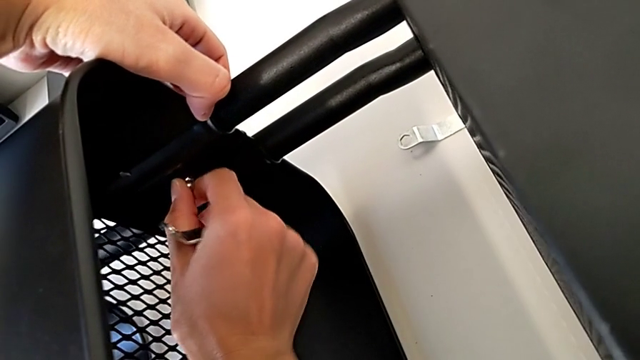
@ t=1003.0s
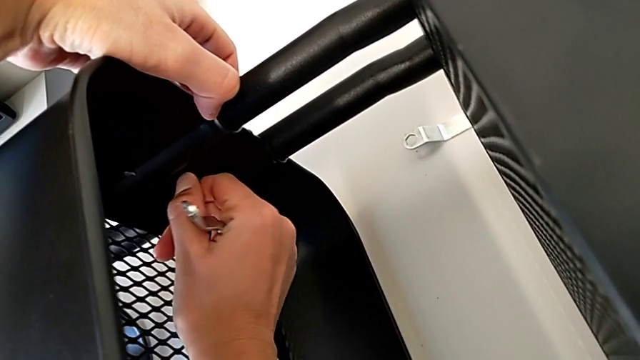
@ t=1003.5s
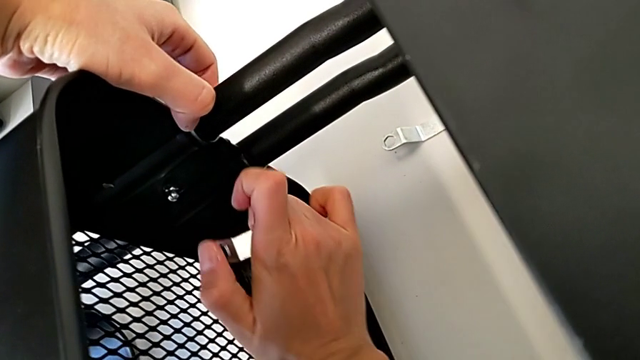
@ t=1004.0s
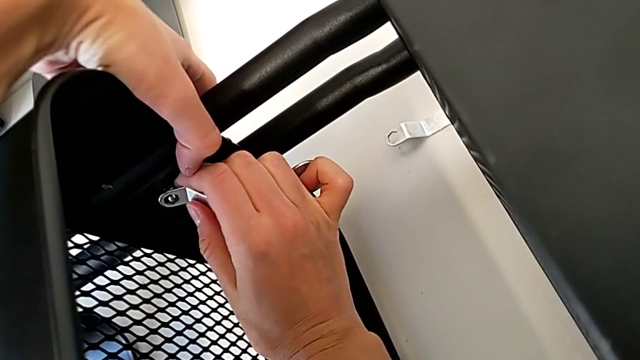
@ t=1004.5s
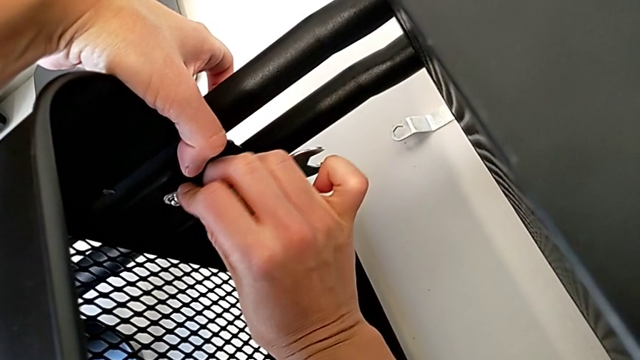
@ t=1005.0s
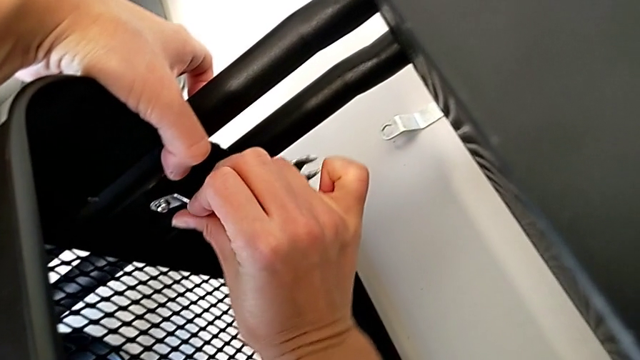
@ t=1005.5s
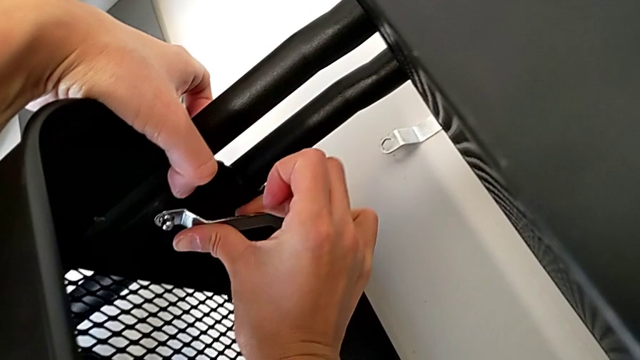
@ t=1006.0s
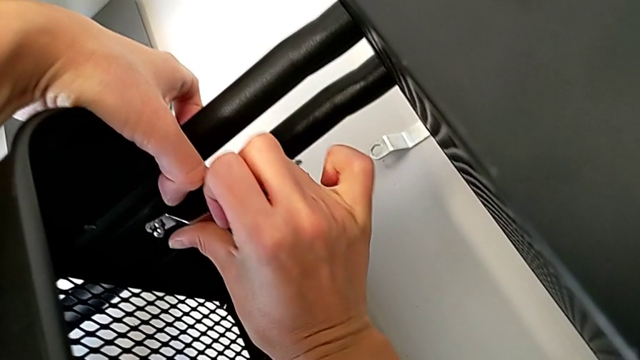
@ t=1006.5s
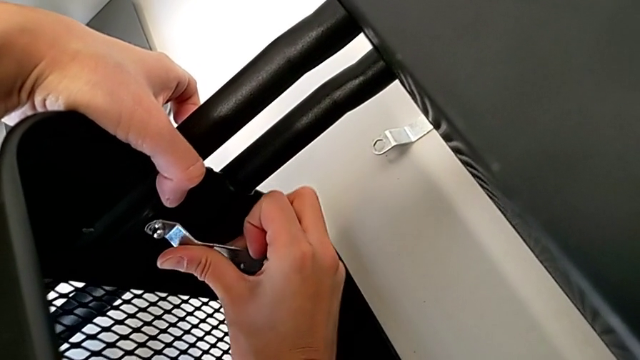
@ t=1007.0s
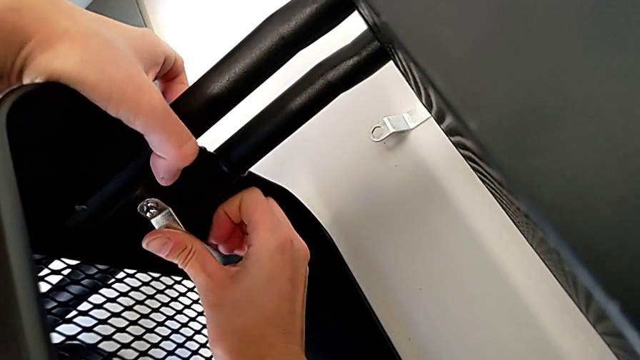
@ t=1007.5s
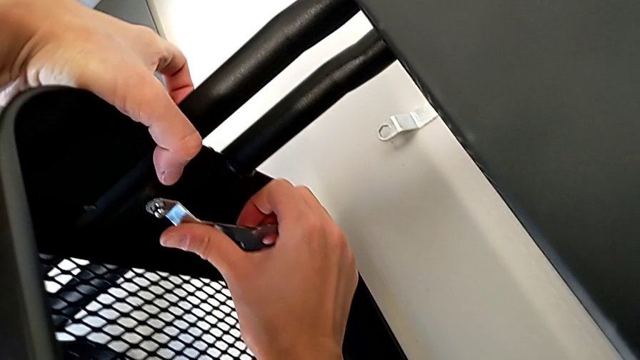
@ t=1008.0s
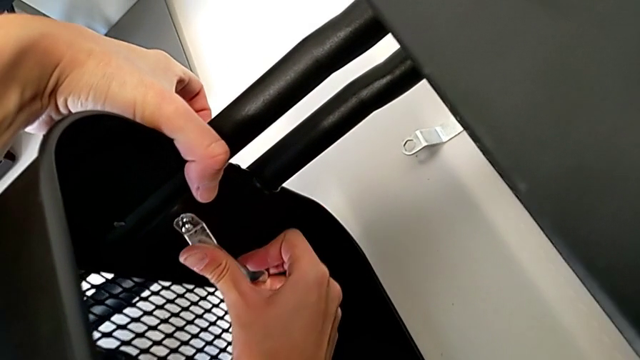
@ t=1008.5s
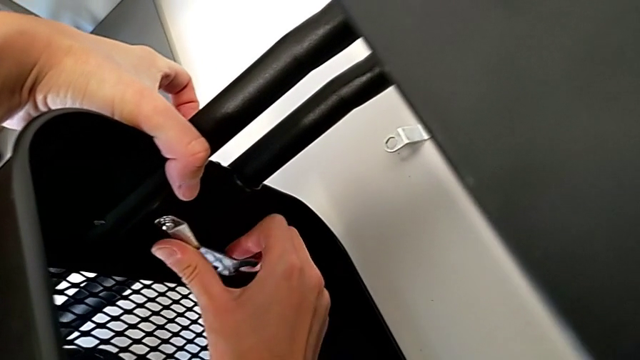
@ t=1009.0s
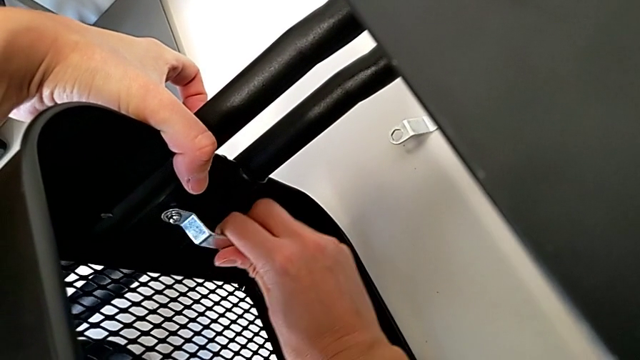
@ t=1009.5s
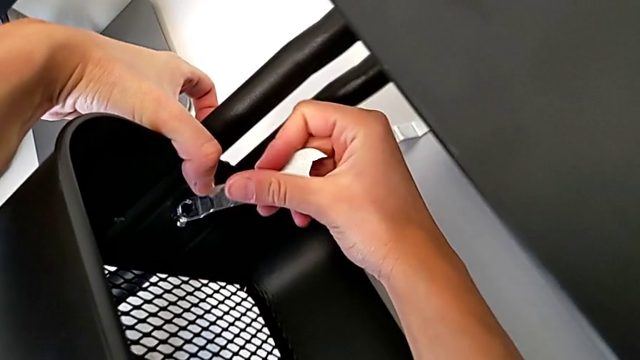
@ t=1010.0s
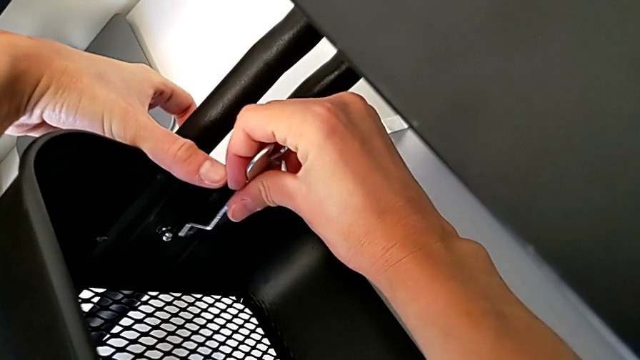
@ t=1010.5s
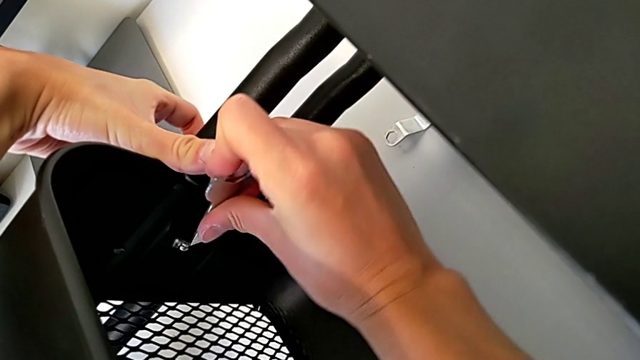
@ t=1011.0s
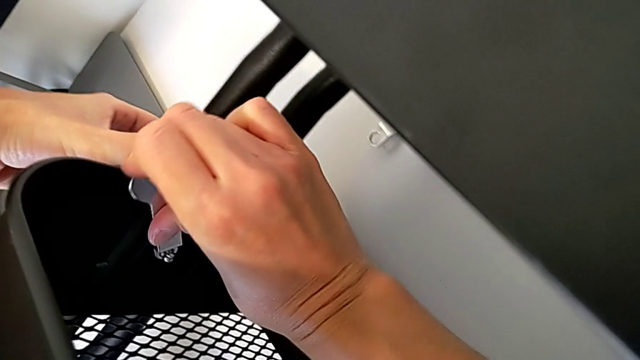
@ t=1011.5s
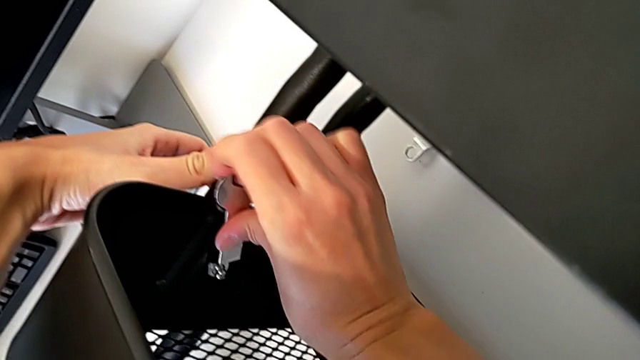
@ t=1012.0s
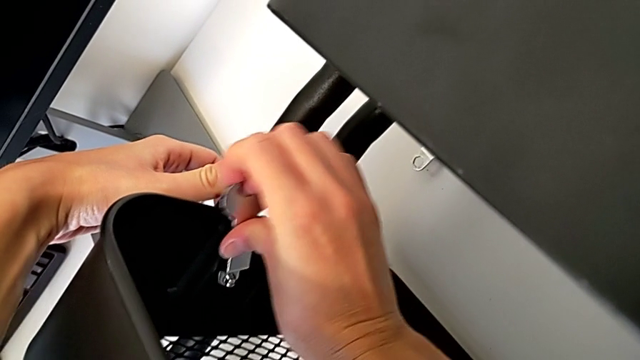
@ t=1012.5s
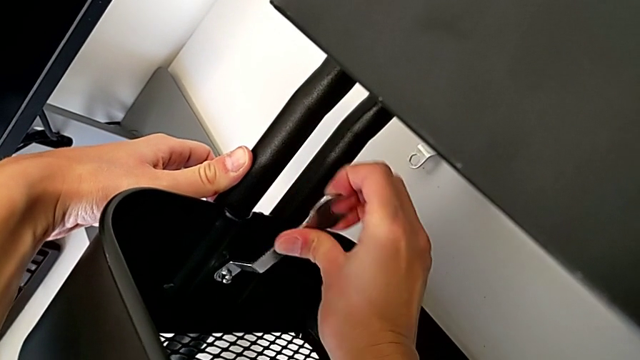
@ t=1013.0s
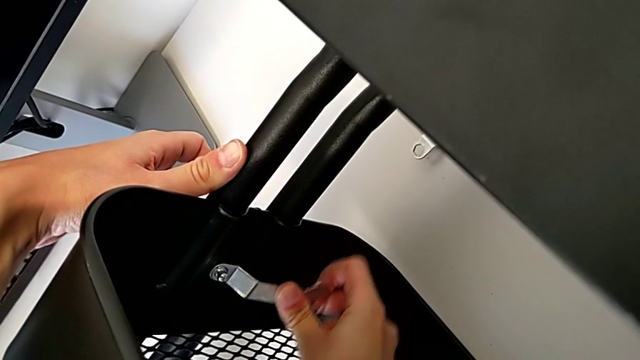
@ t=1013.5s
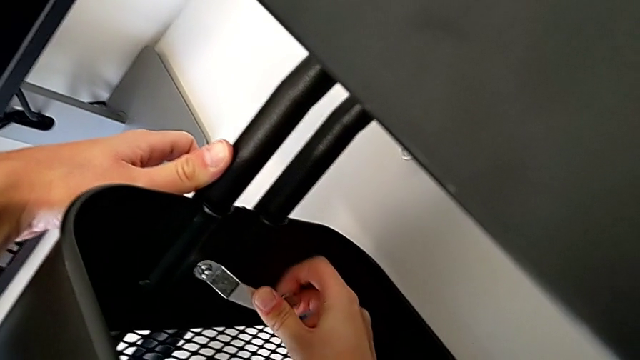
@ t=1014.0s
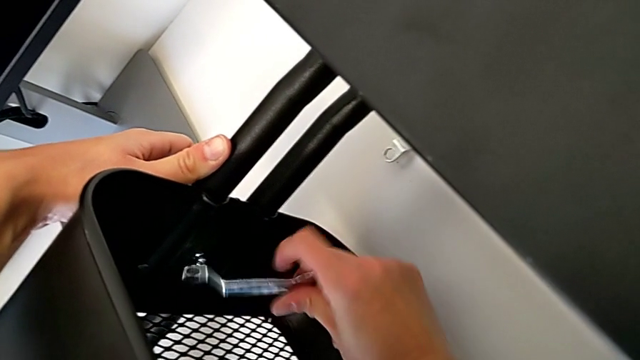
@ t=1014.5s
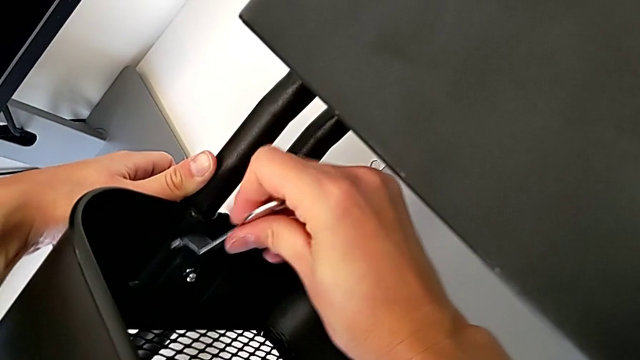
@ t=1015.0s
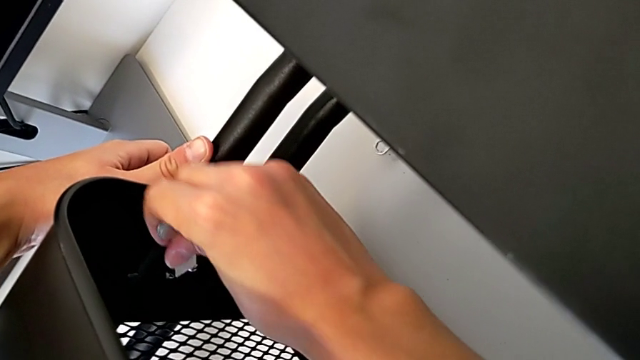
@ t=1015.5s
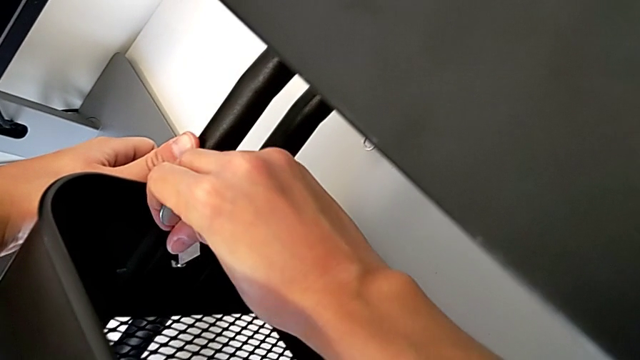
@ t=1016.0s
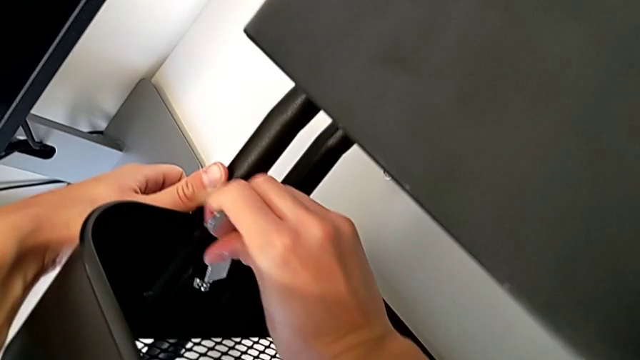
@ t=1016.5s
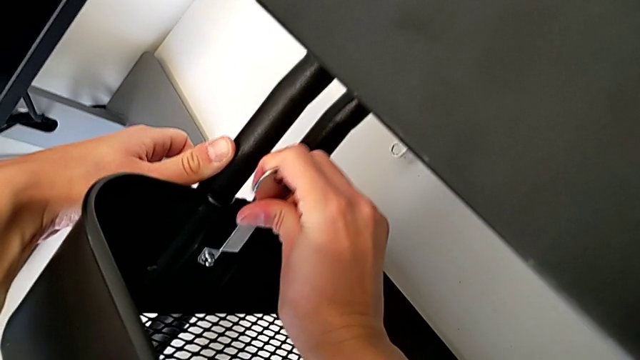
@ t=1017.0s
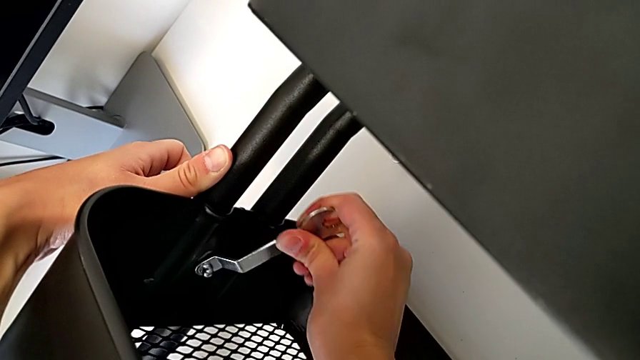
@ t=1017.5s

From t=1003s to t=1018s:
The camera wearer is tightening the hexagon cap nut on the trays. They keep screwing the middle hexagon cap nut and begin to screw it.

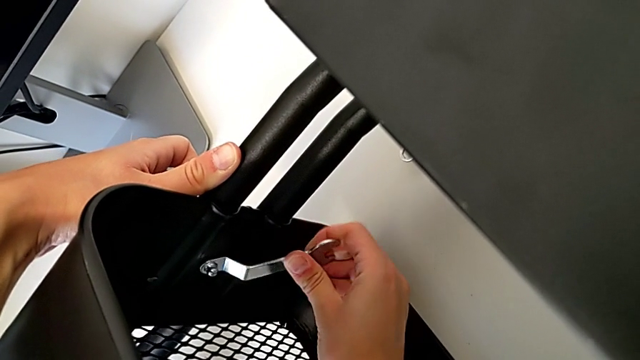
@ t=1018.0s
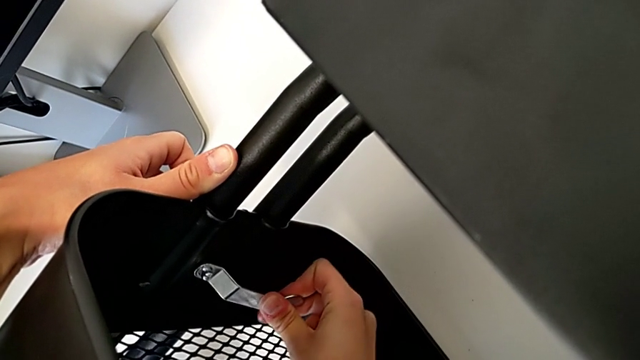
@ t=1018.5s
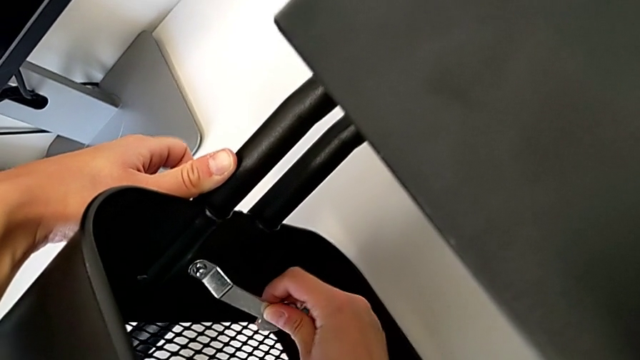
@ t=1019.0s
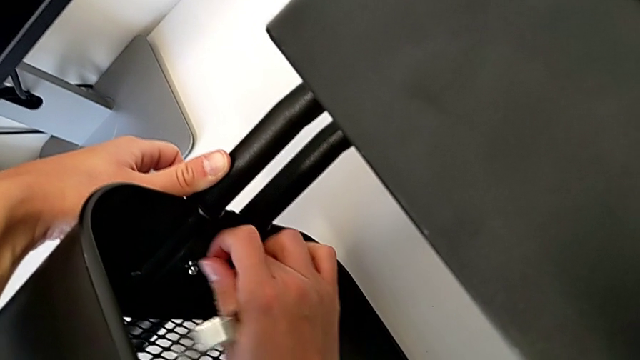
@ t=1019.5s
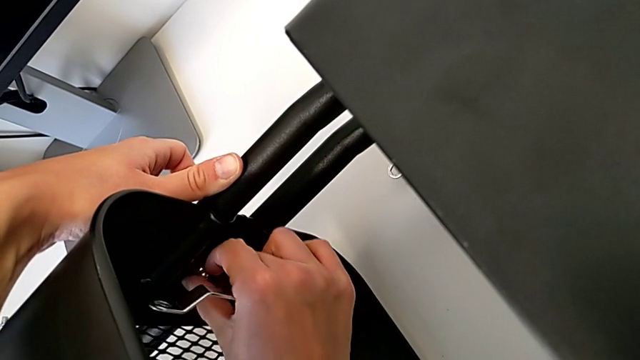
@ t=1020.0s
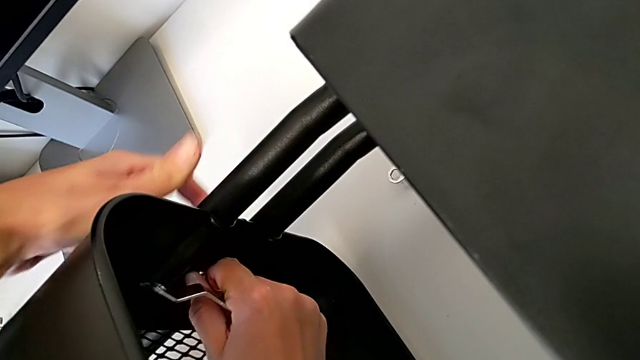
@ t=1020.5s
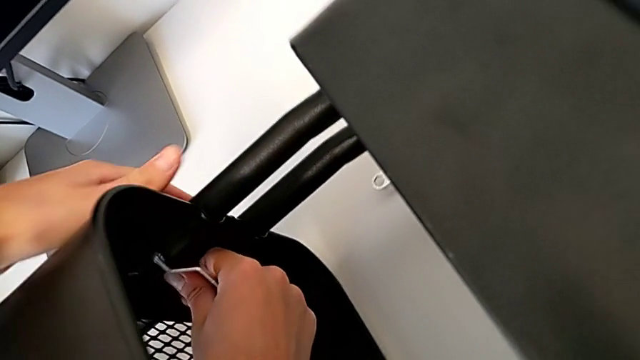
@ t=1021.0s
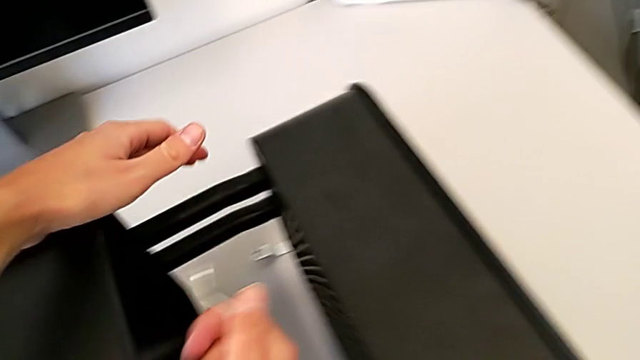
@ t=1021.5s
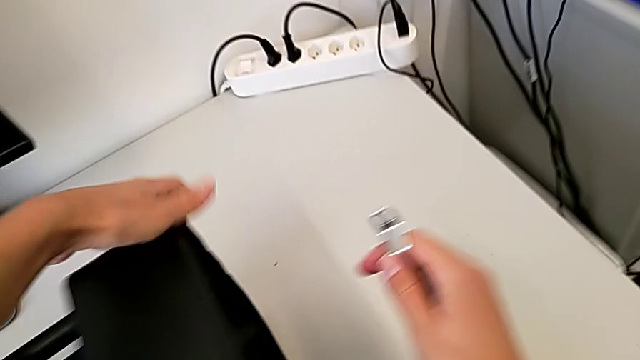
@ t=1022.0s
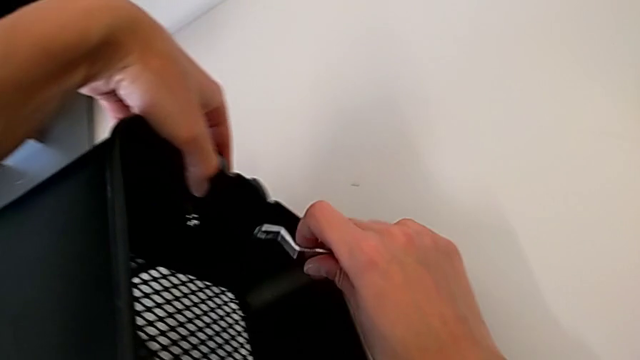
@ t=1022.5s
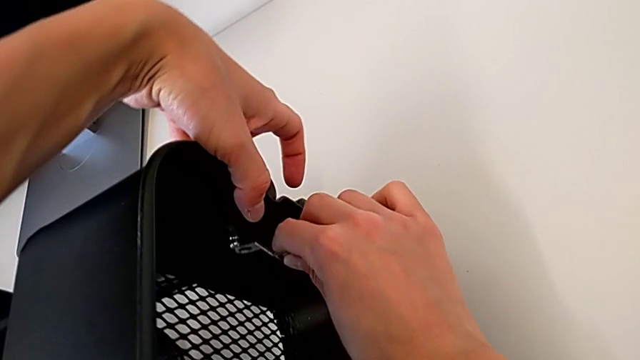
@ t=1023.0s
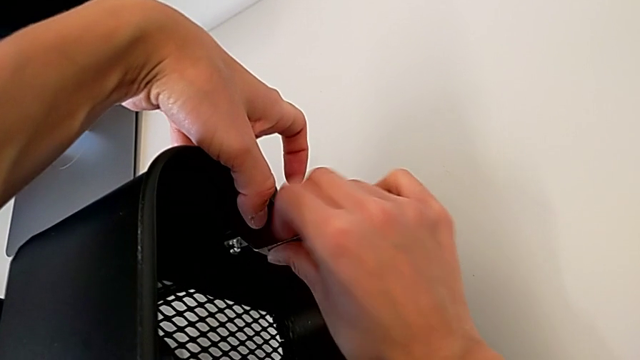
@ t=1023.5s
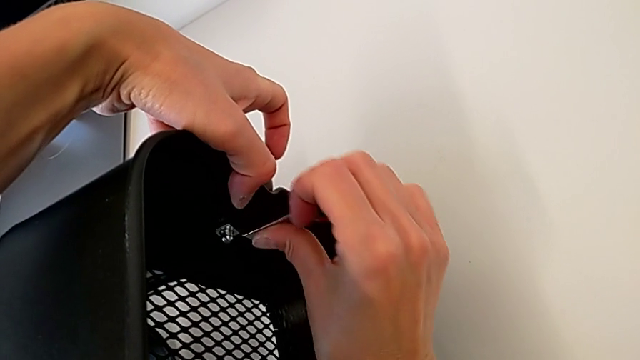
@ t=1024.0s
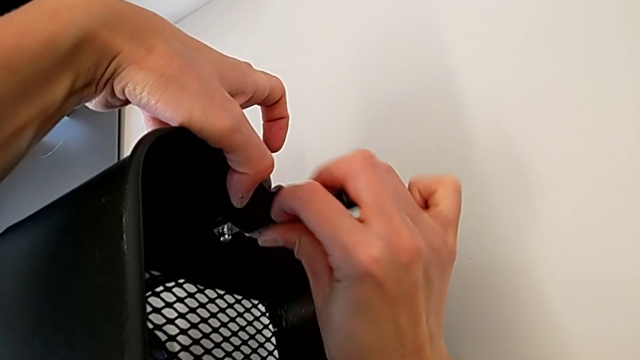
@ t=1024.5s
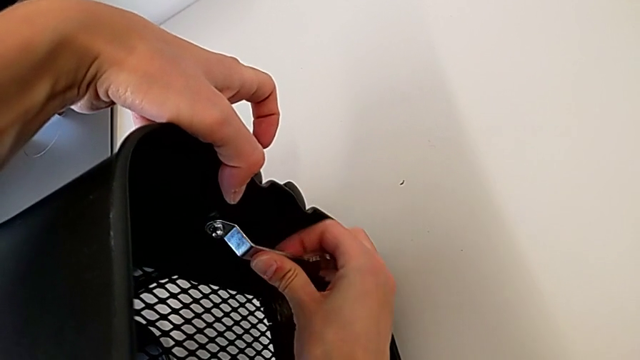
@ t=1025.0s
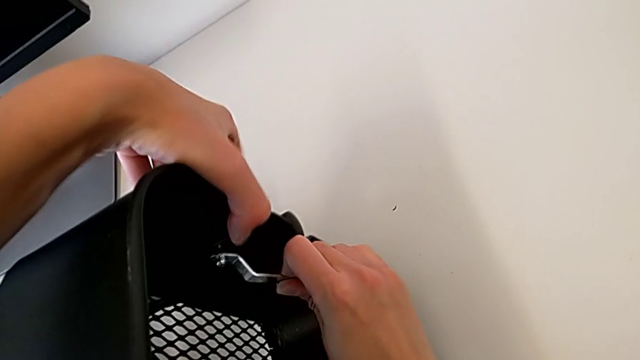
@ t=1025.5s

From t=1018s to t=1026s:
The camera wearer is tightening the hexagon cap nut on the trays. They screw the middle grid tray and begin to screw the top hexagon cap nut.
